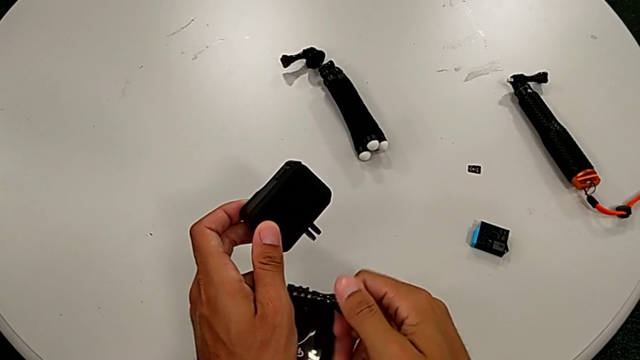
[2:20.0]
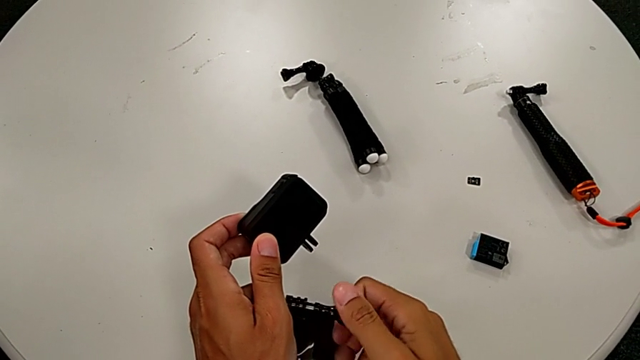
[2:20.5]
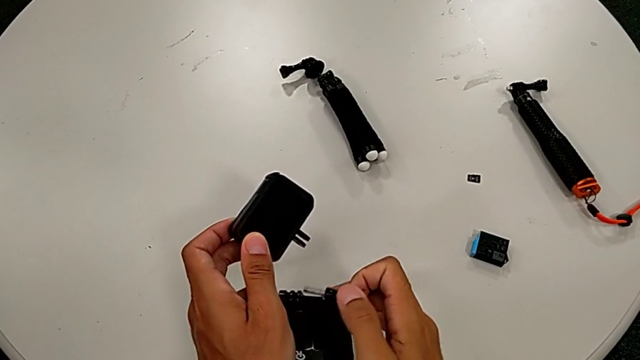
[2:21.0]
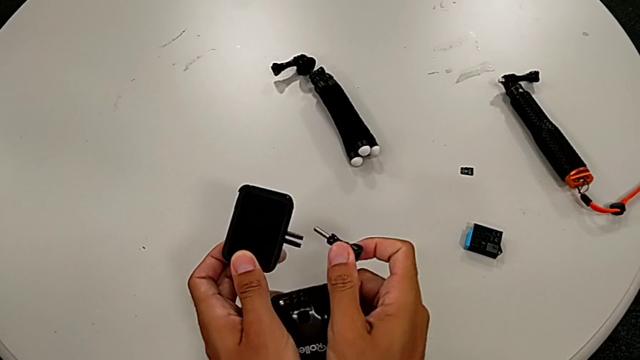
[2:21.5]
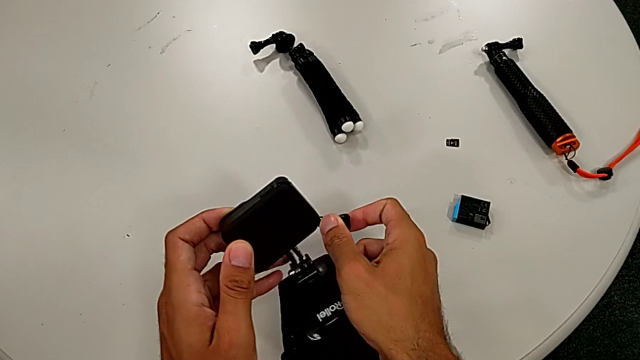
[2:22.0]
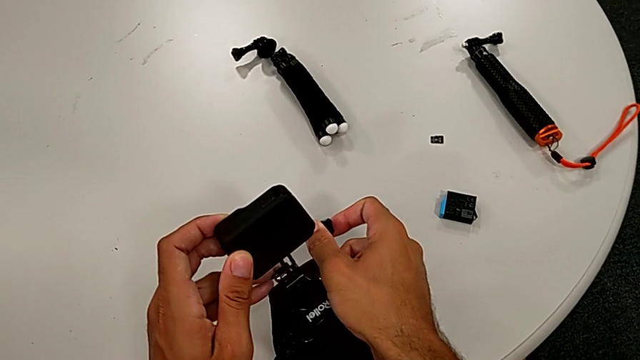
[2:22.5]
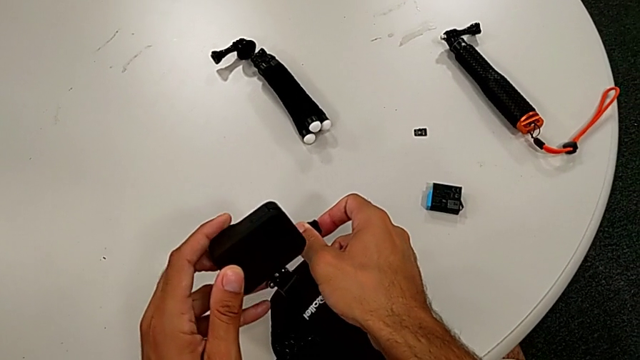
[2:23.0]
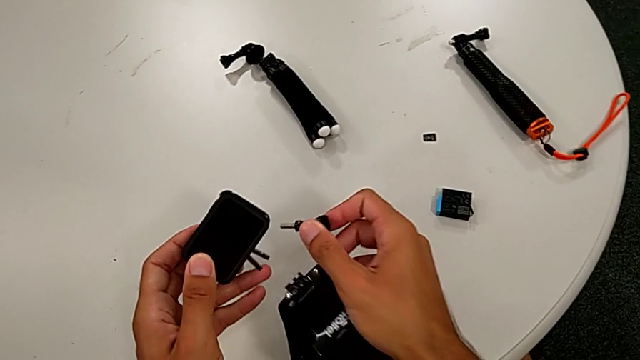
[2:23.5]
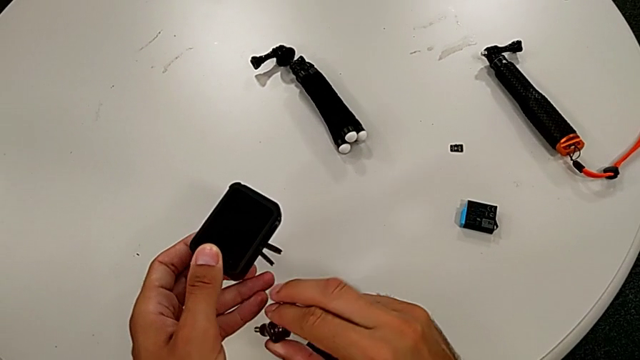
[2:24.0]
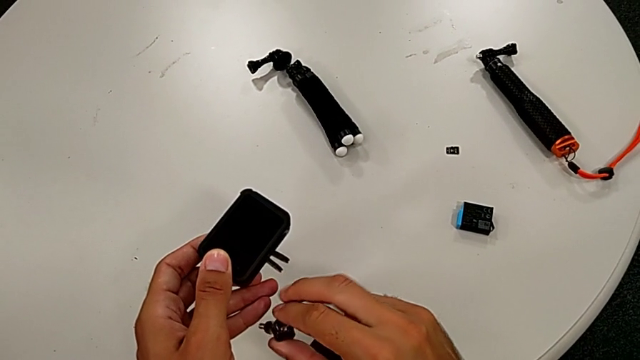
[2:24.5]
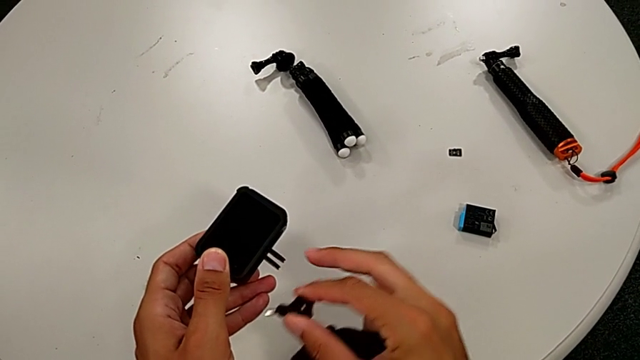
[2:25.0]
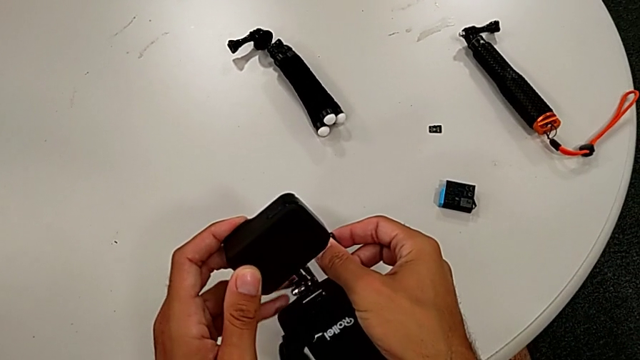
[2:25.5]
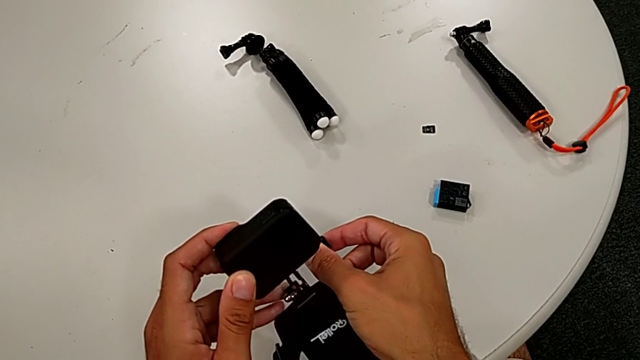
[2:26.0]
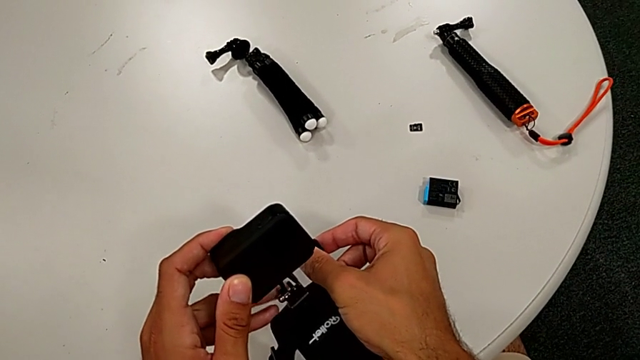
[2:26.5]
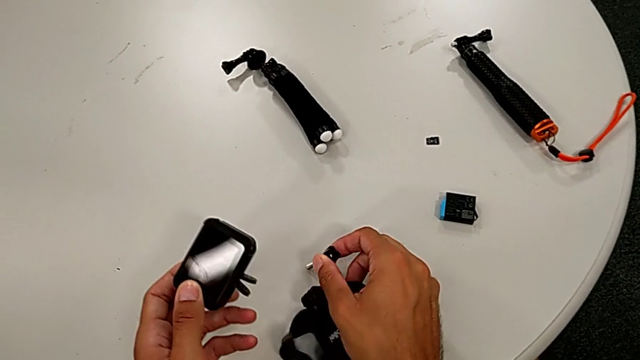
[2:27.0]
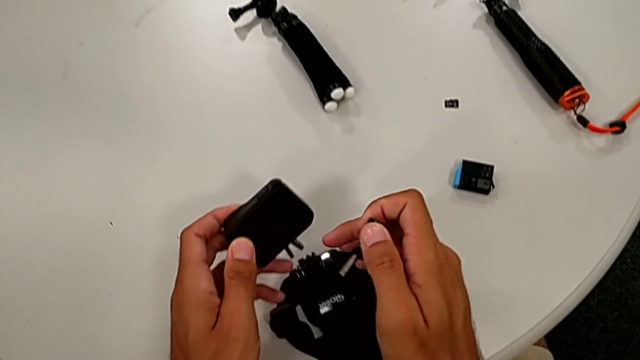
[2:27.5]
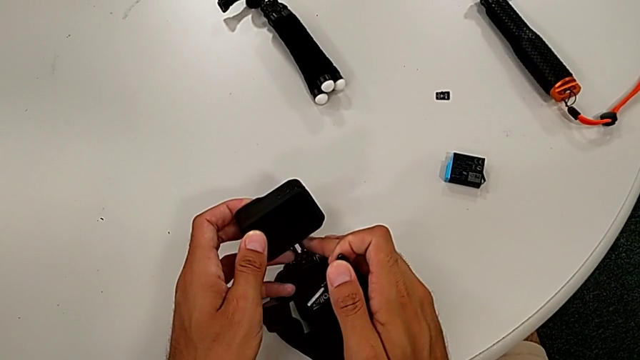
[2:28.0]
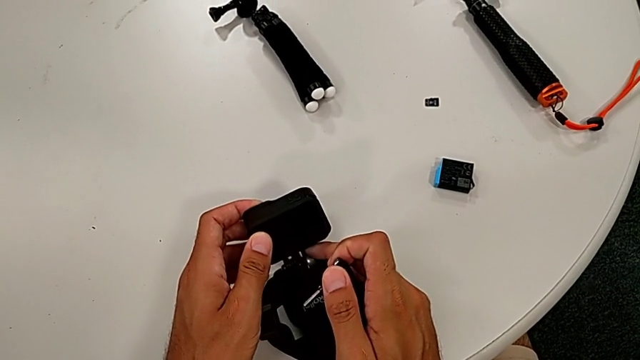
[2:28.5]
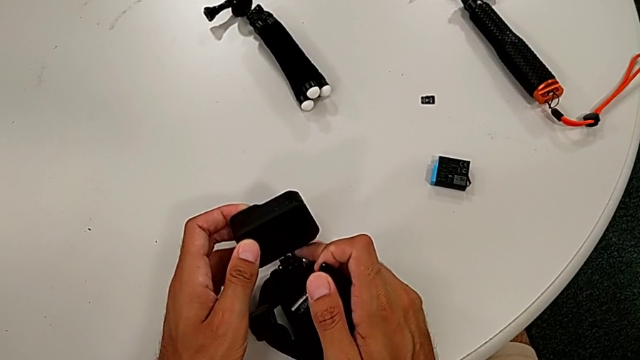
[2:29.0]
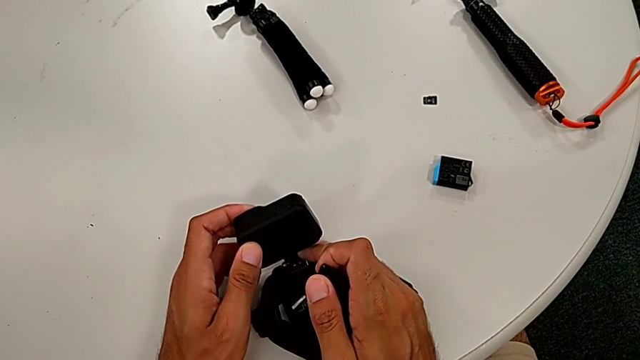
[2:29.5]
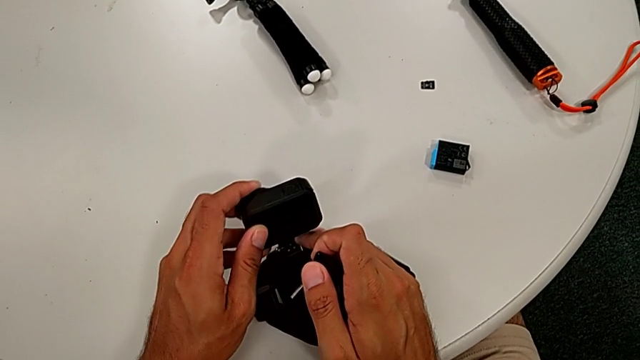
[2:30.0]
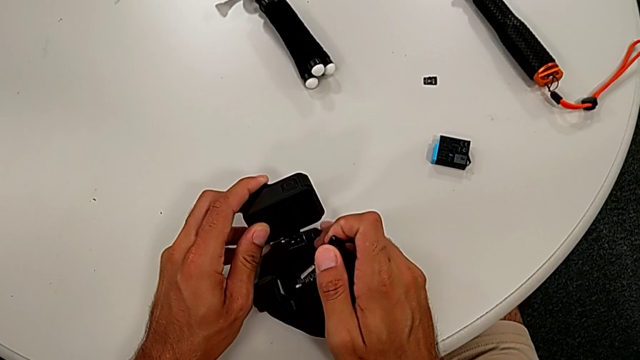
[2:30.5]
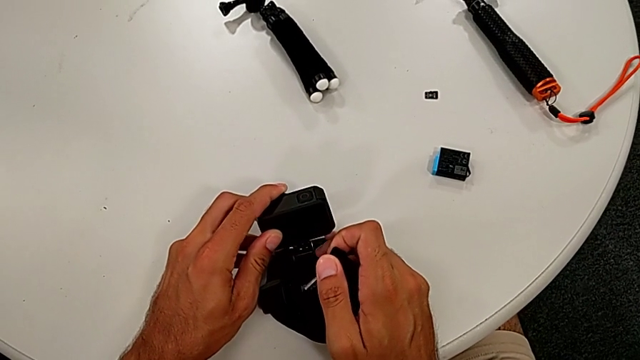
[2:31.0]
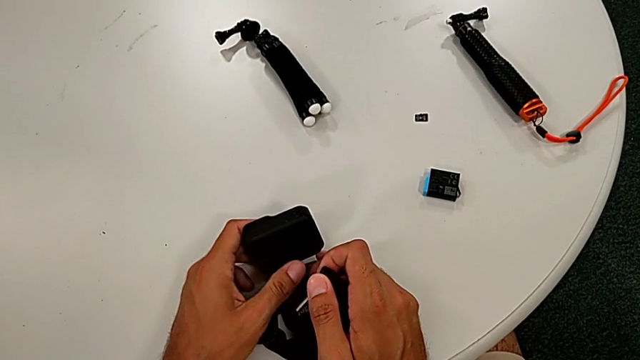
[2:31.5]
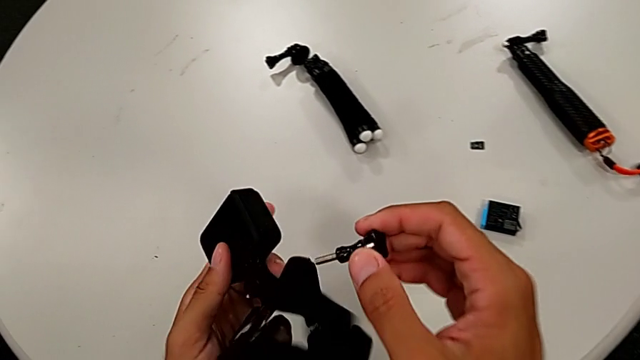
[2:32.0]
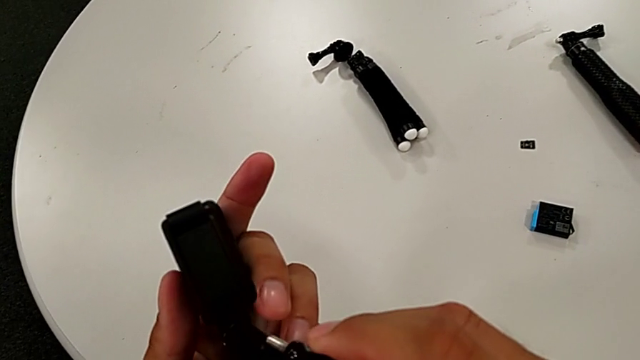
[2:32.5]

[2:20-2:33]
The camera wearer is putting the strap. They withdraw the screw and assemble the strap.

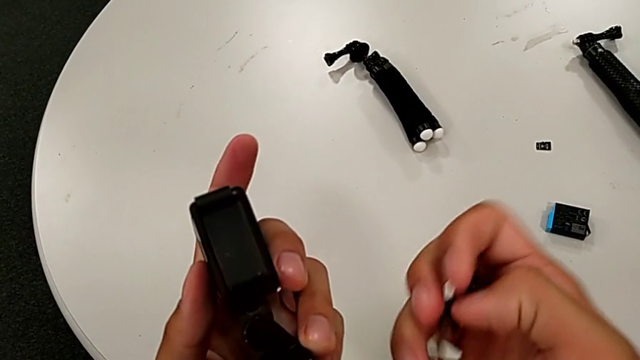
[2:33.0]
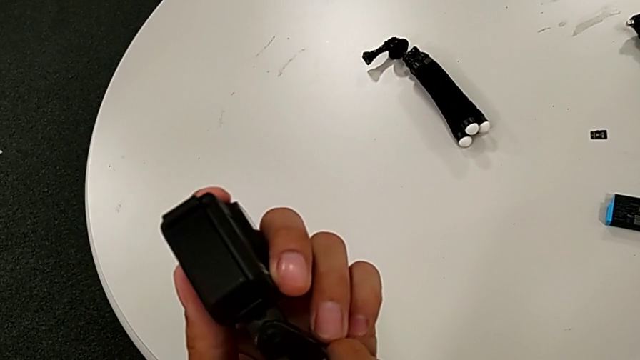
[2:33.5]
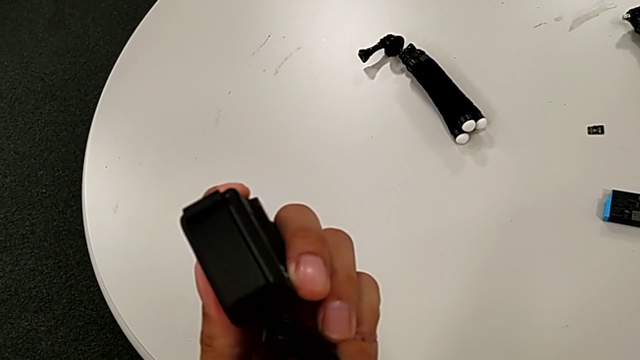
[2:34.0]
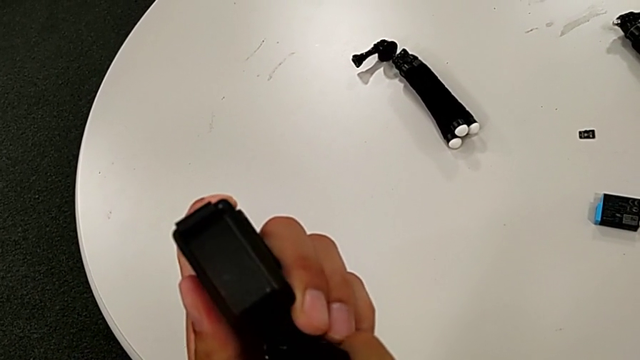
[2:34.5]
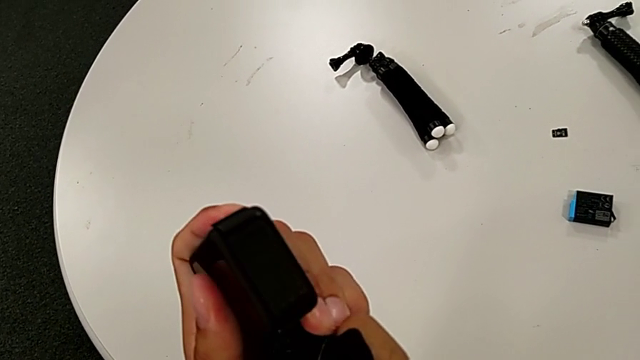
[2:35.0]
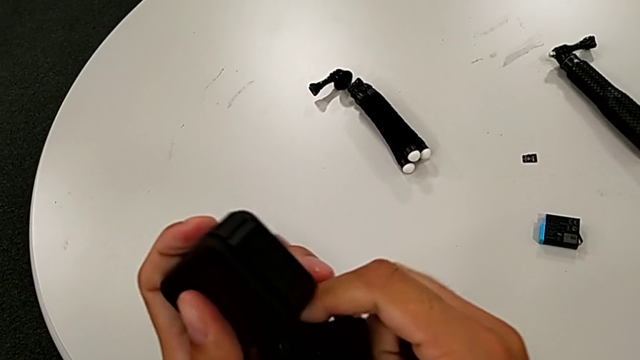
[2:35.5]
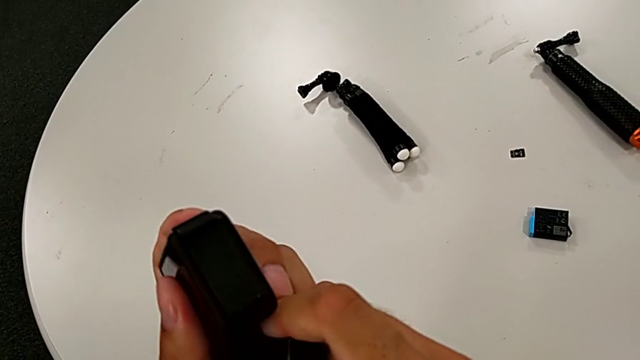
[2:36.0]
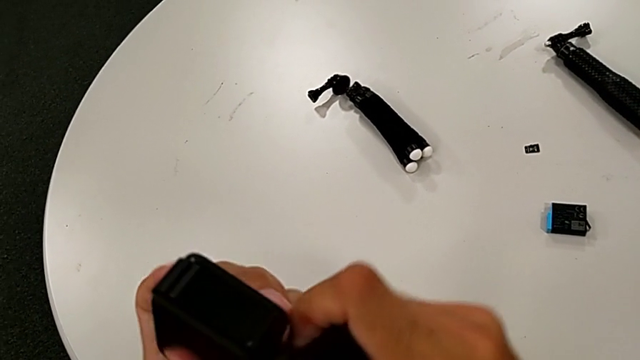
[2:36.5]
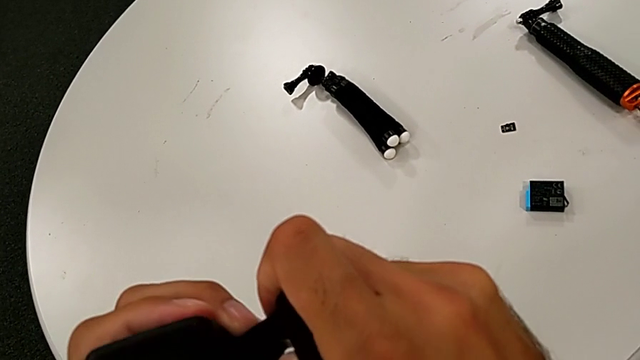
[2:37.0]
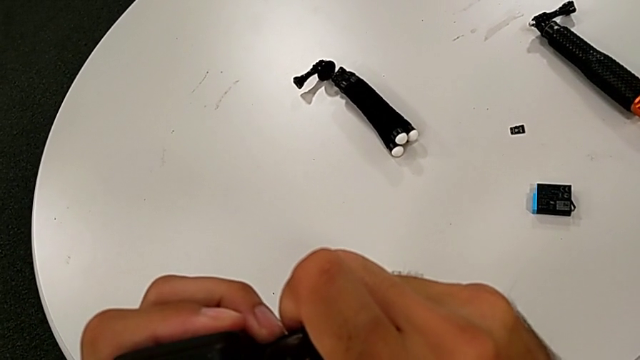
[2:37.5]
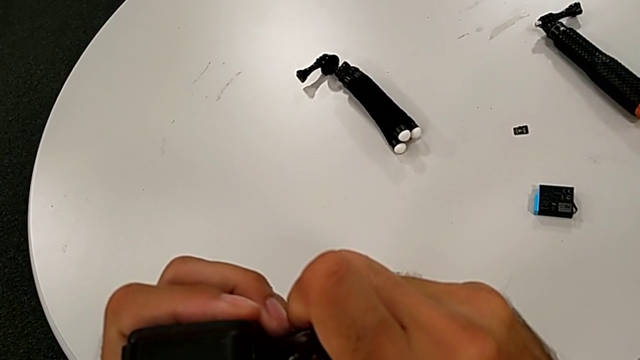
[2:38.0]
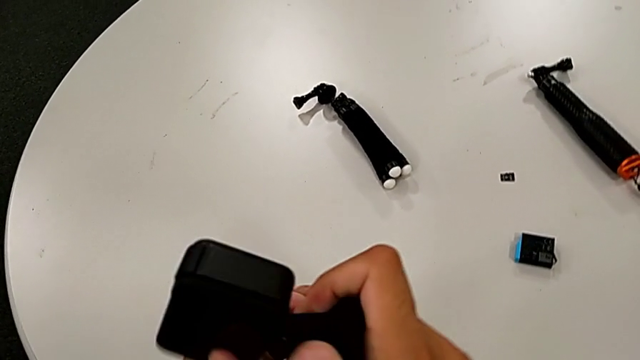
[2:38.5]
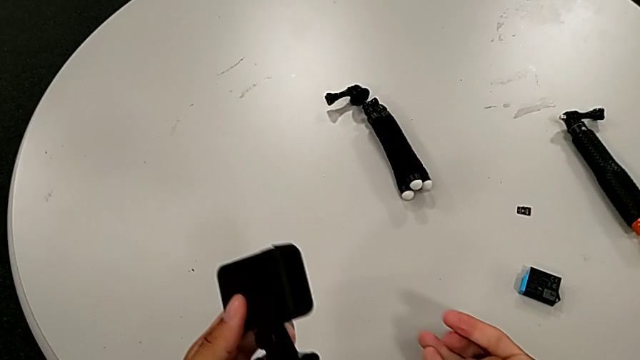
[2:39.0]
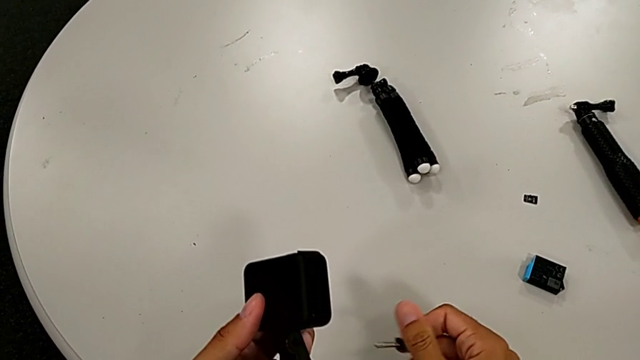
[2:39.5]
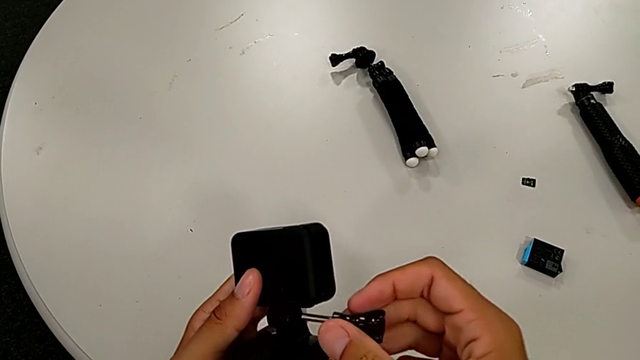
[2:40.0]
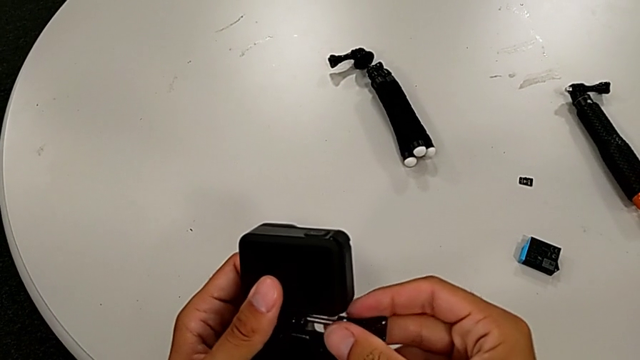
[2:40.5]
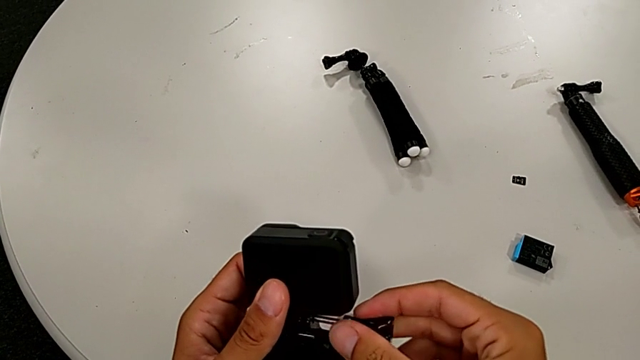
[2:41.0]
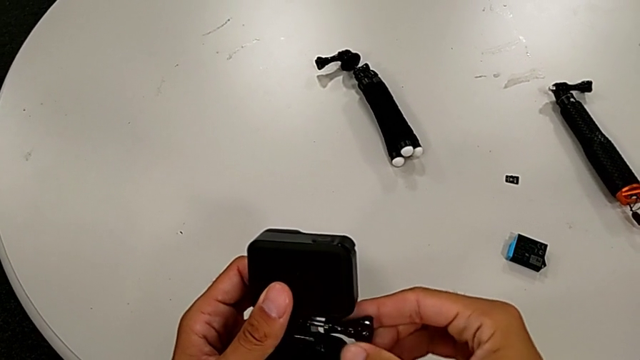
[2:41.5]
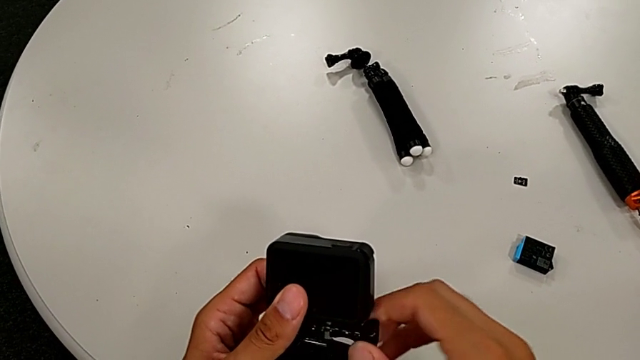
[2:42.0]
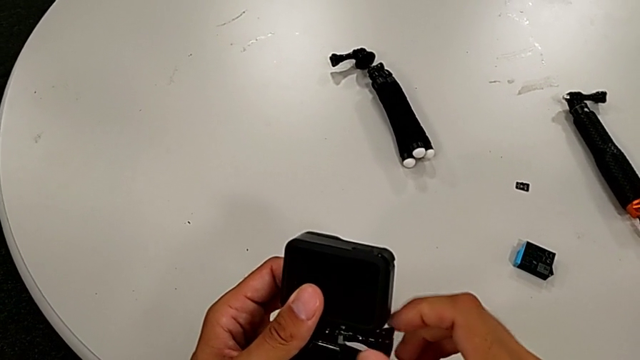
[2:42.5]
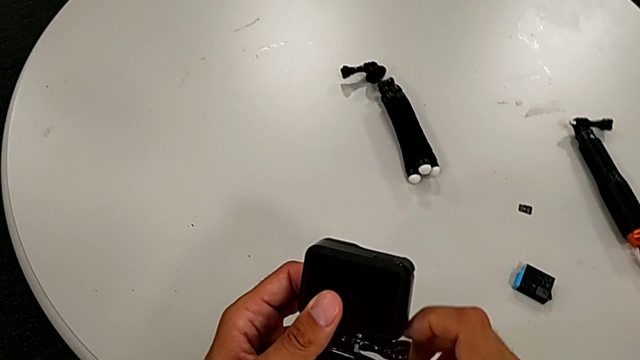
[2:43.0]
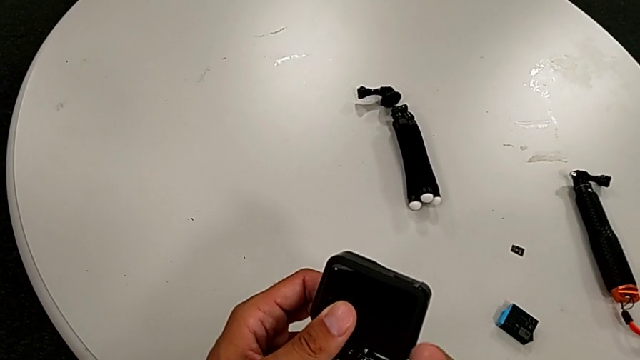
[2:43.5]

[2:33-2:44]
The camera wearer is putting the strap. They screw the strap and begin to screw the screw.
